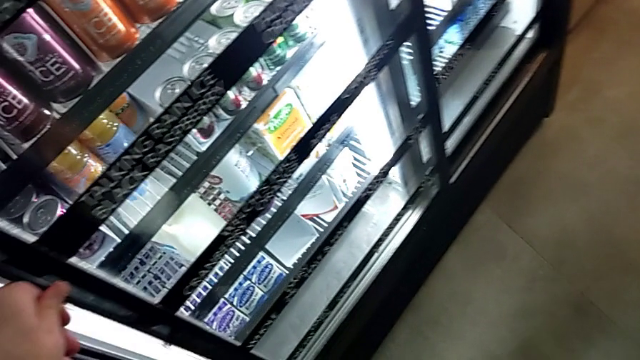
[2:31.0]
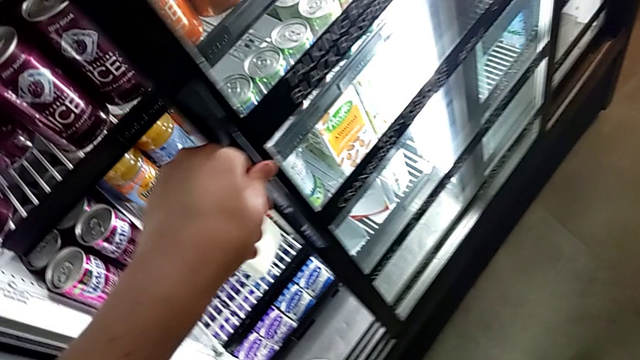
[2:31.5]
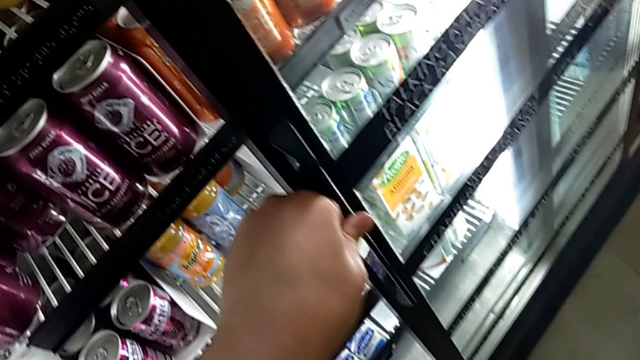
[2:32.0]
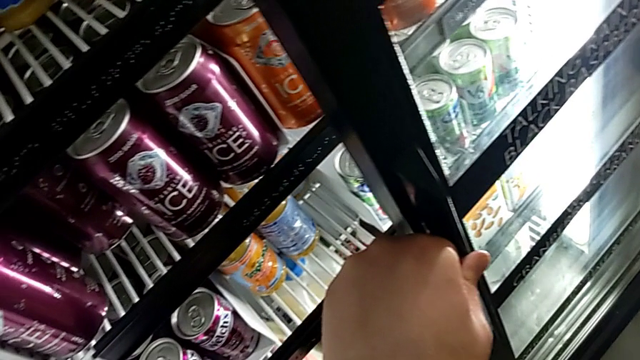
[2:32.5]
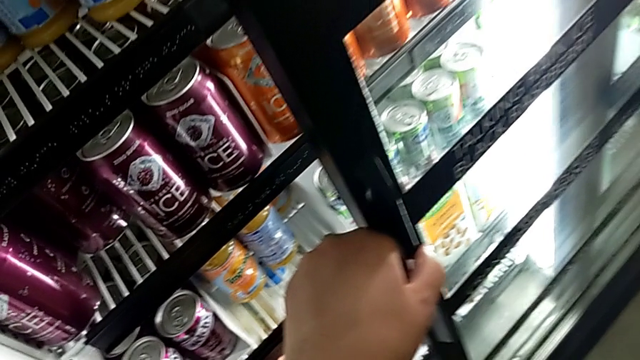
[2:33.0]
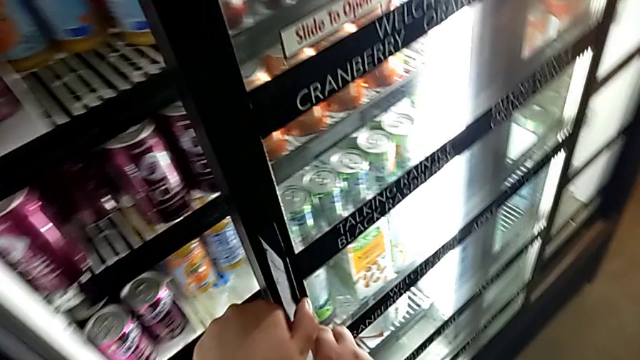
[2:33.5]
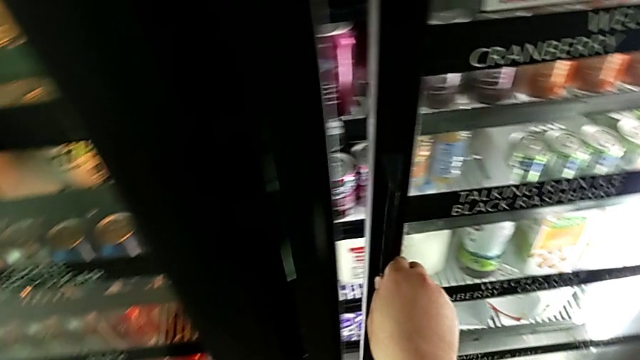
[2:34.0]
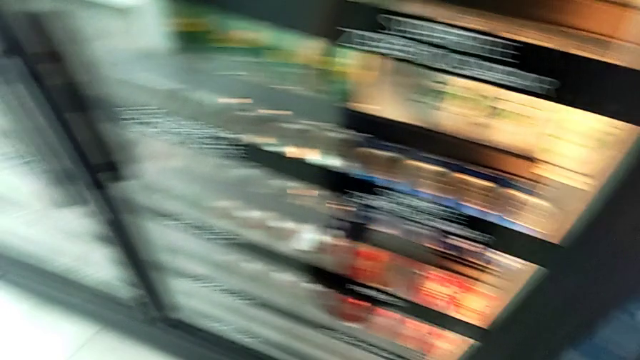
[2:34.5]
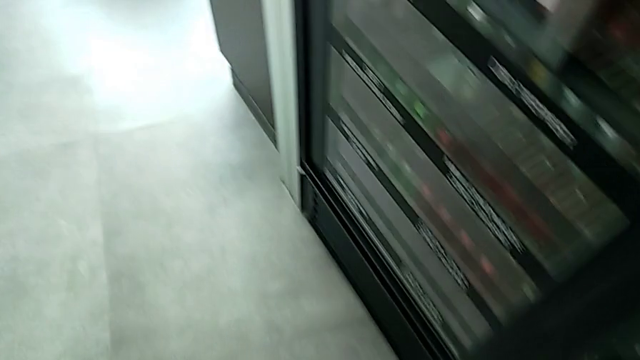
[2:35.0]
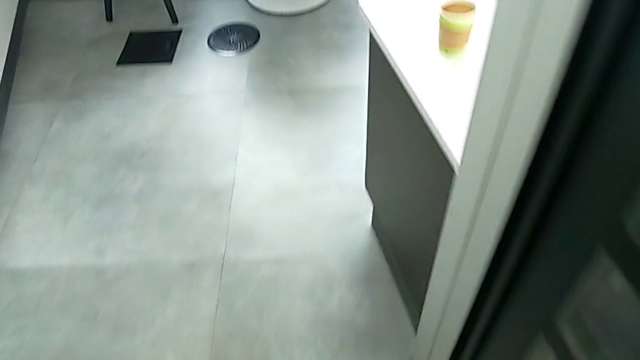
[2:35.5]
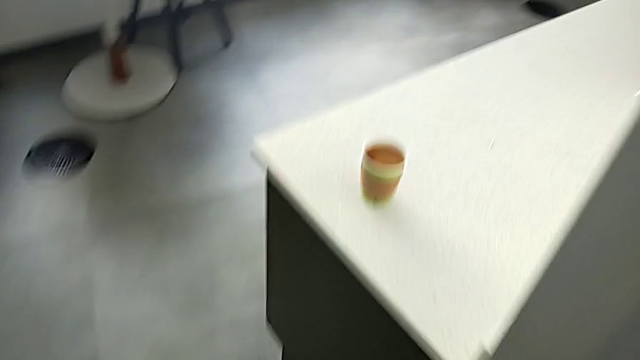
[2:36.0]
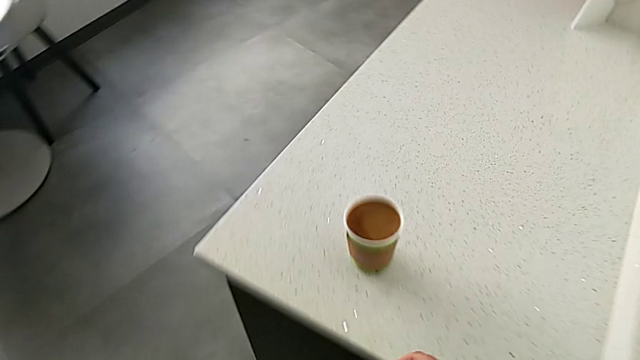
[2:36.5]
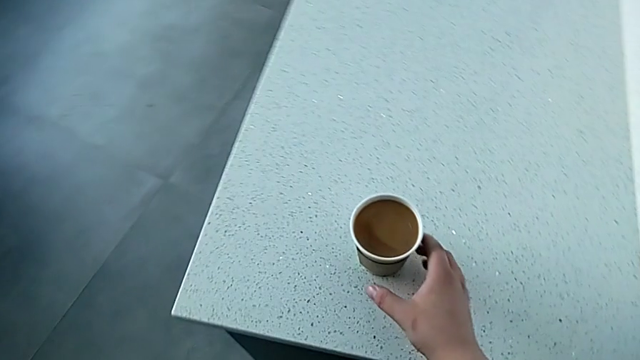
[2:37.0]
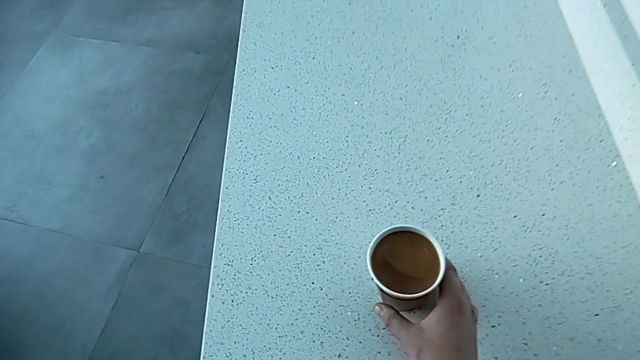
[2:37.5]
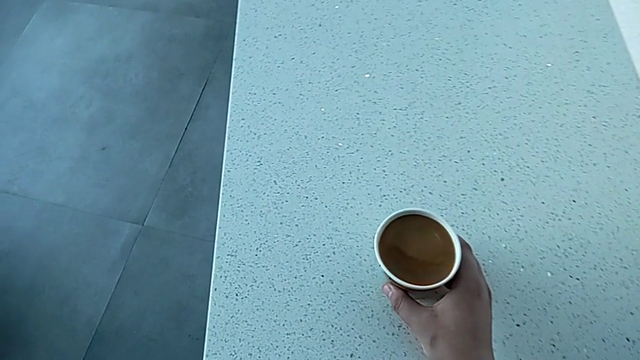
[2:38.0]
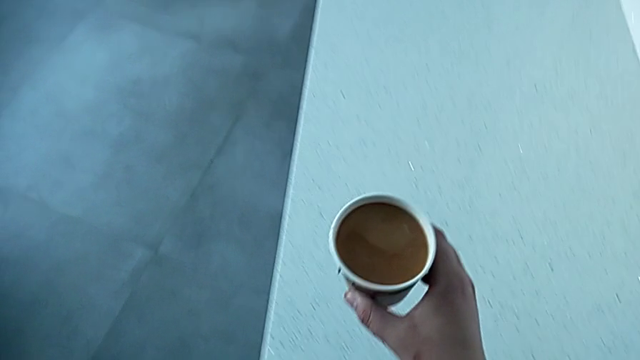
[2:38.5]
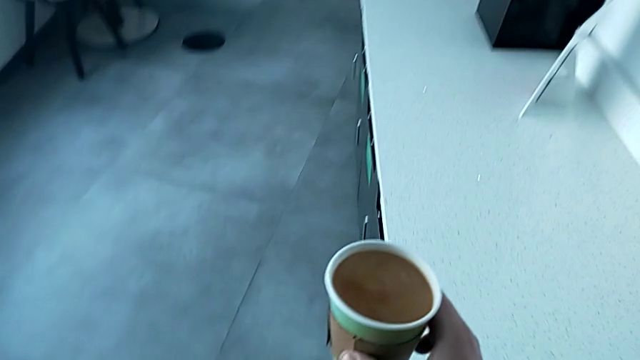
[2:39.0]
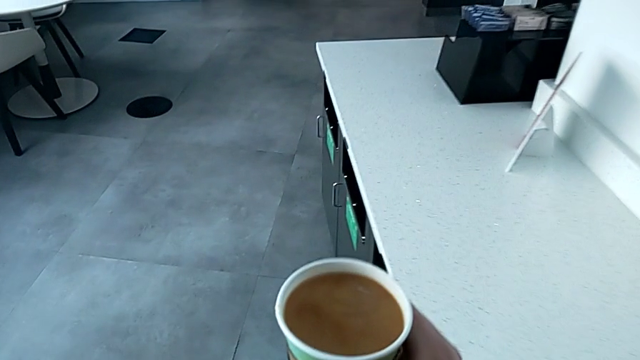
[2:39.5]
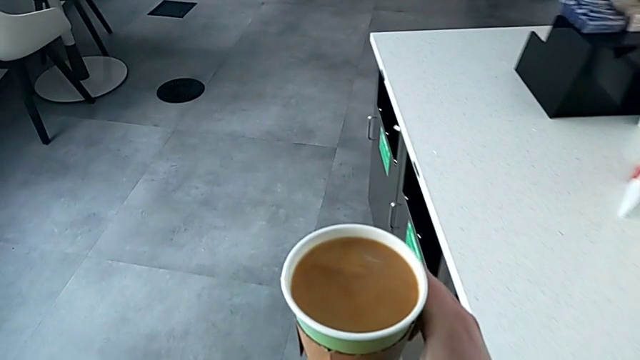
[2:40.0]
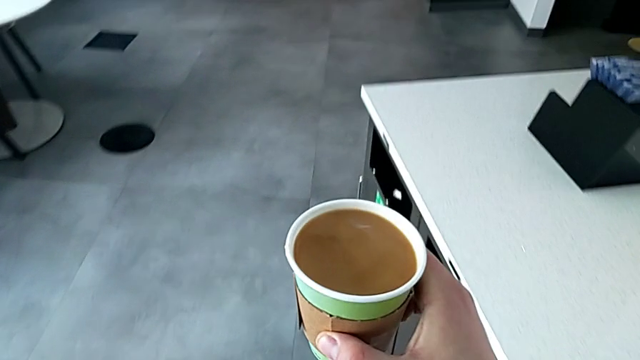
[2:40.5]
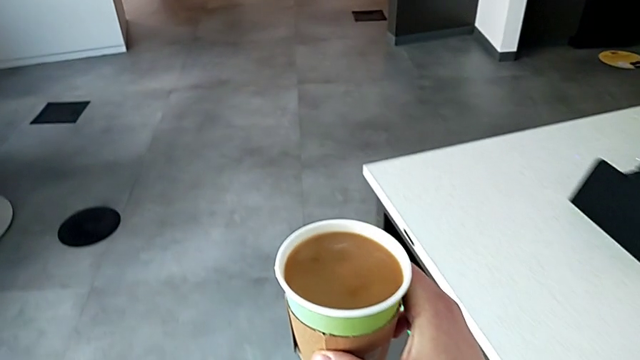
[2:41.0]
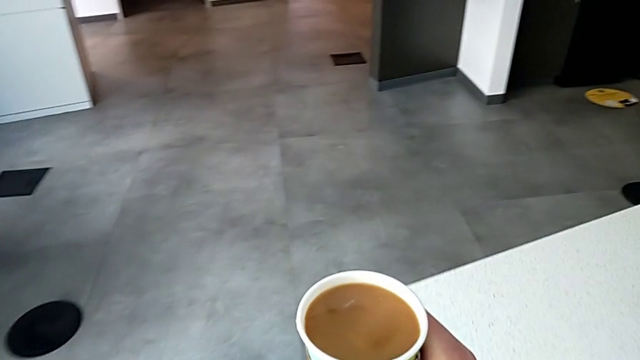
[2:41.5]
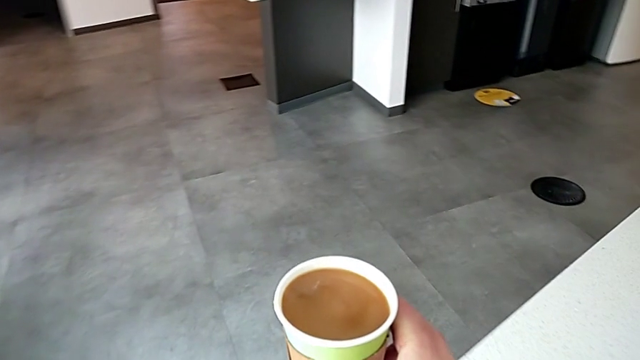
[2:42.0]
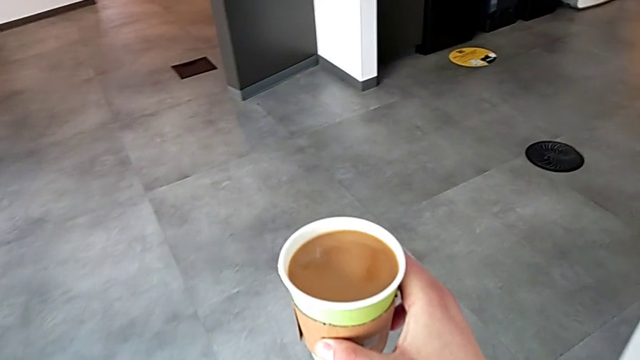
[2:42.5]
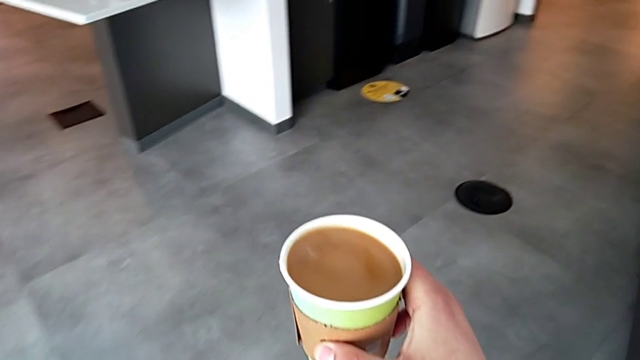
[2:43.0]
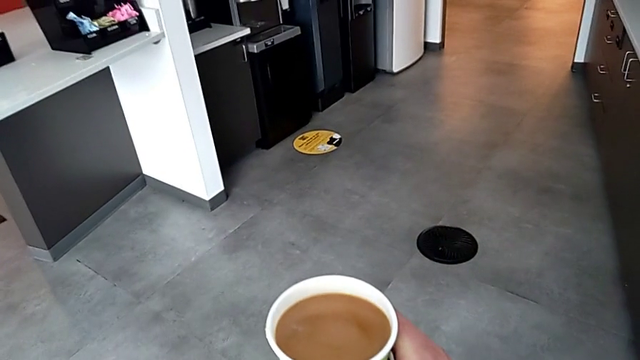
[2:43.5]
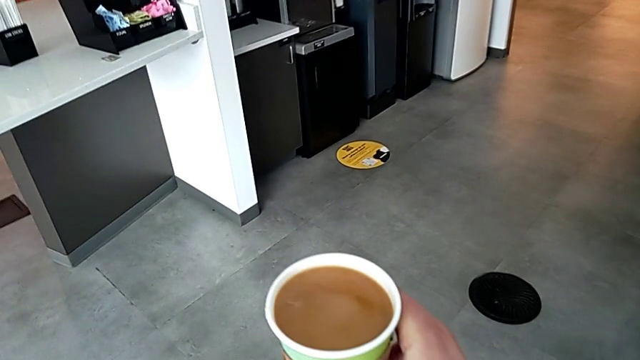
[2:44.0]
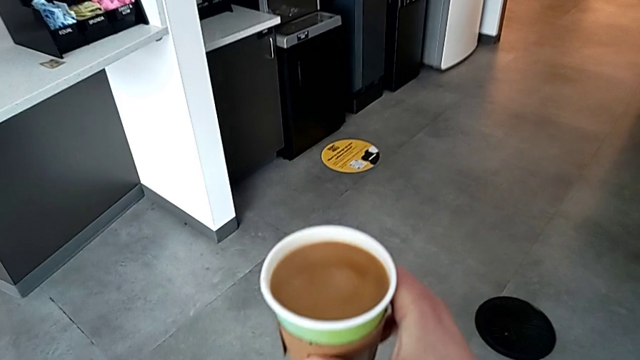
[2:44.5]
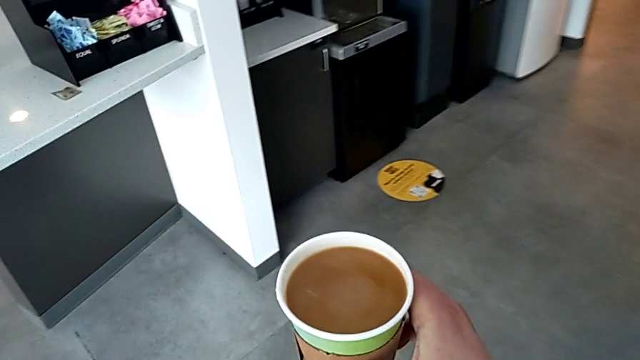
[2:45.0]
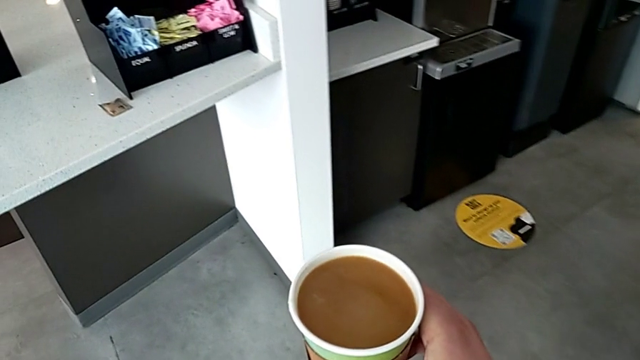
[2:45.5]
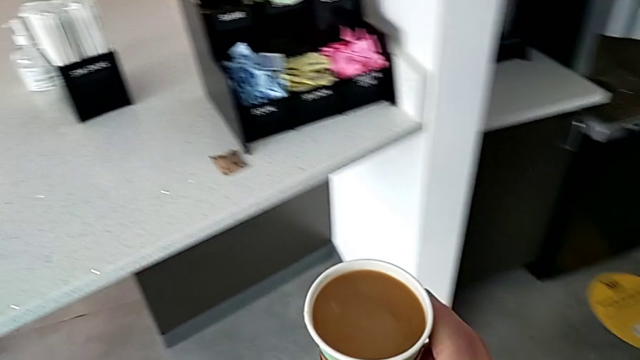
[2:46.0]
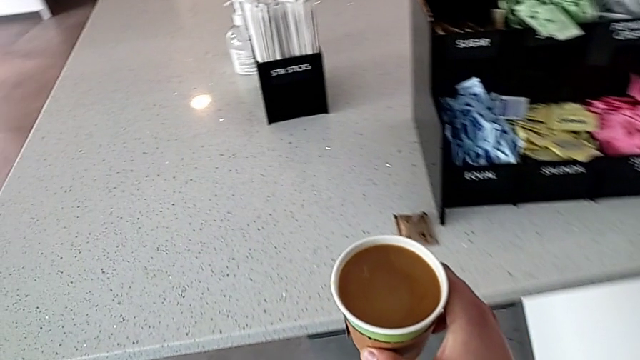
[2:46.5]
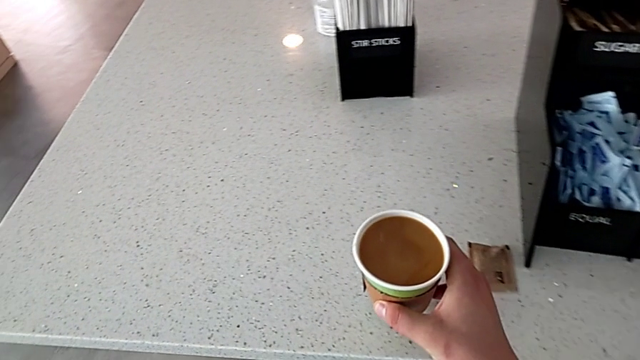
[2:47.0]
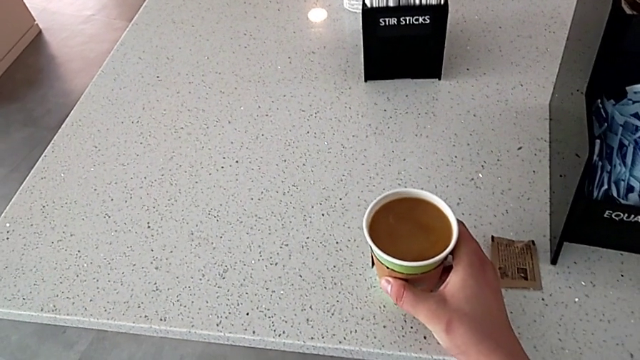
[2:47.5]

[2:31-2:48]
The camera wearer is adding milk to the coffee. They open the fridge with the left hand, place the milk with the right hand, close the fridge, grab the coffee, lift it, hold it and place it.

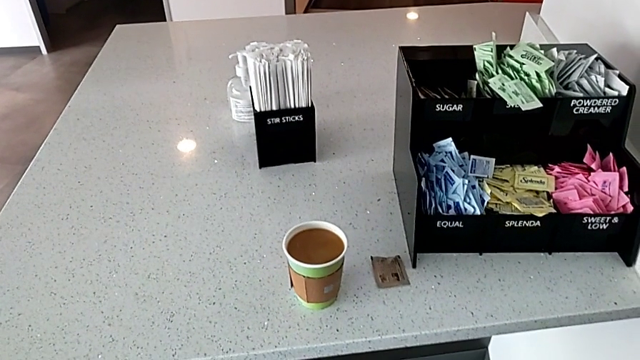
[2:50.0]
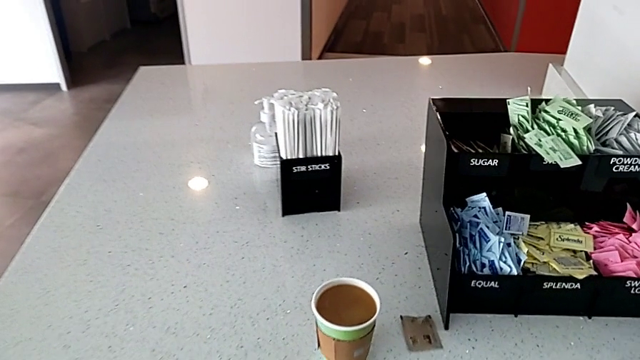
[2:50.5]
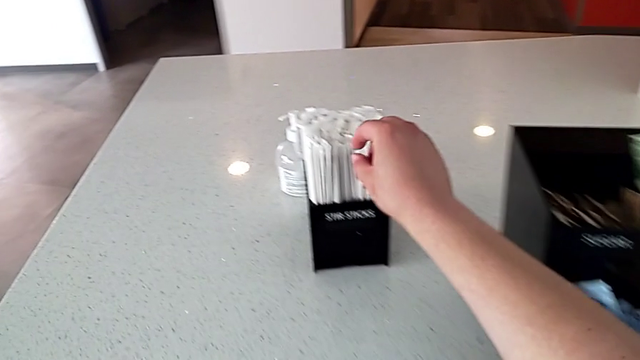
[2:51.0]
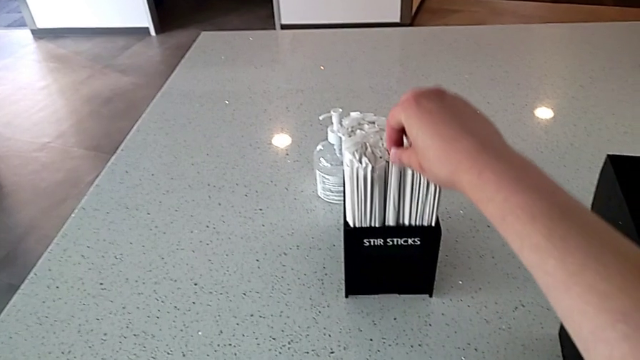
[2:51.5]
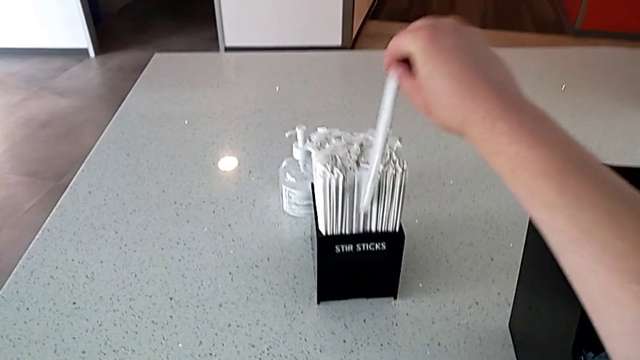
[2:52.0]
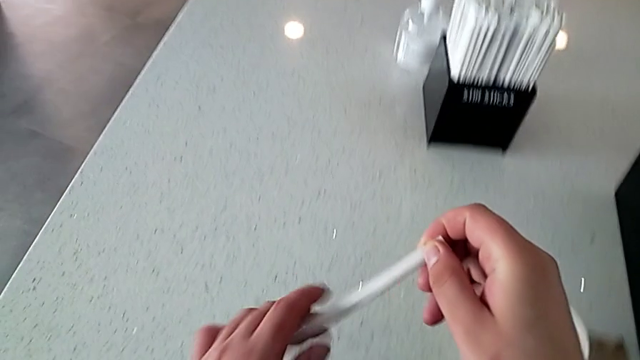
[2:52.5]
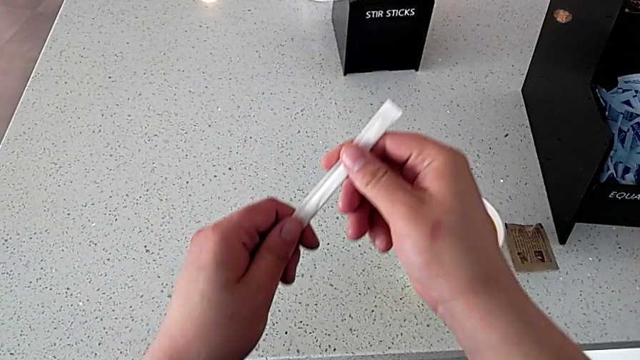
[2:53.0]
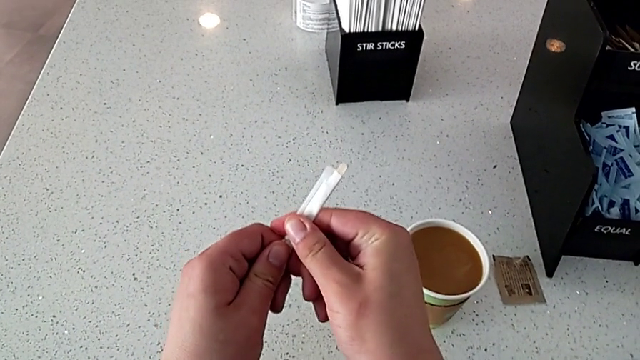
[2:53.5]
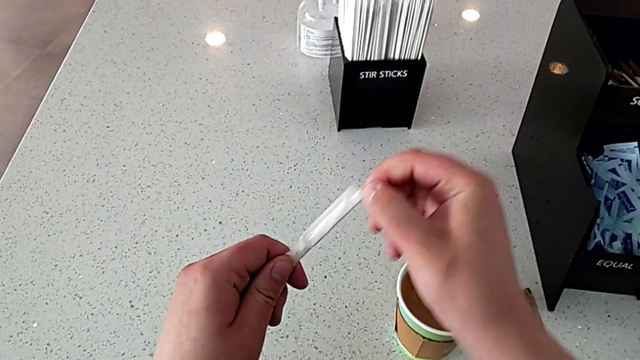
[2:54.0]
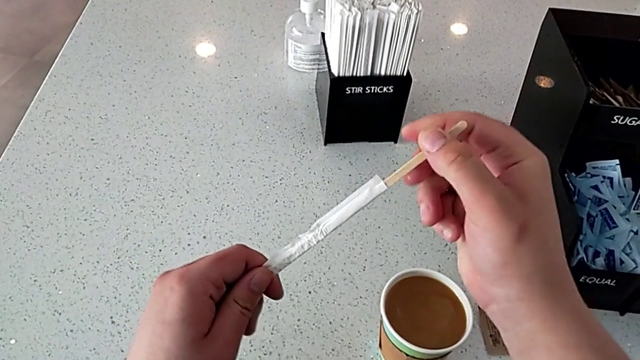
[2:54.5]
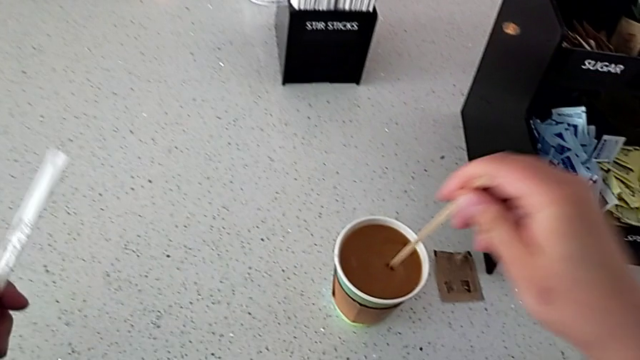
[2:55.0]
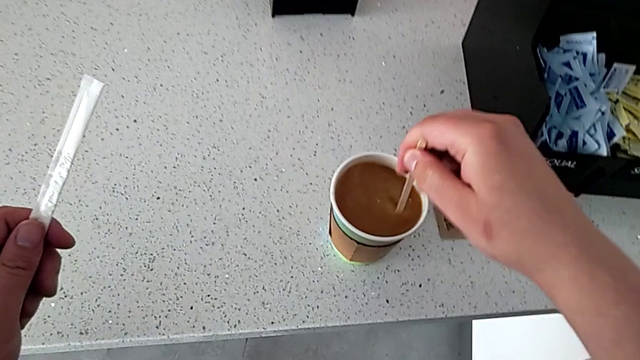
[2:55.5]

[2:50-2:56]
The camera wearer is stirring the coffee. They grab the stir stick, lift it, open it and withdraw it.
